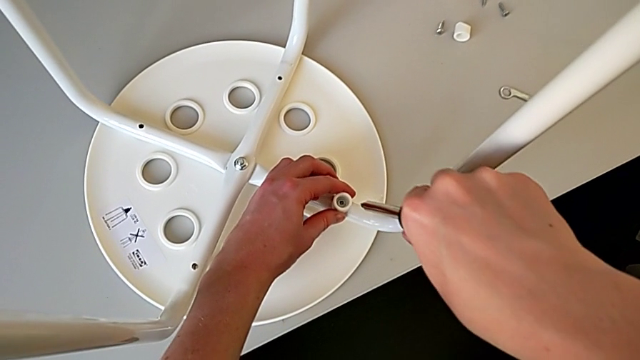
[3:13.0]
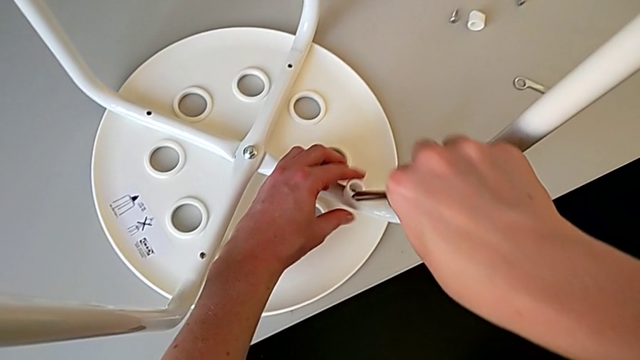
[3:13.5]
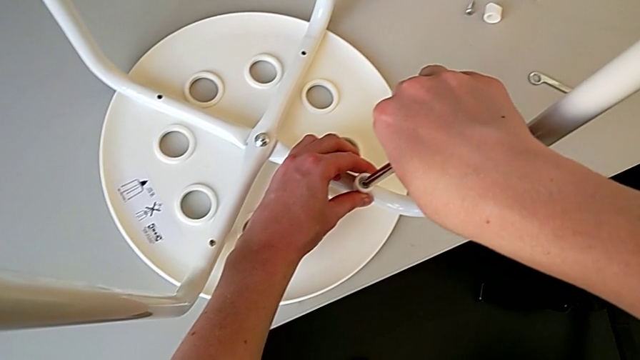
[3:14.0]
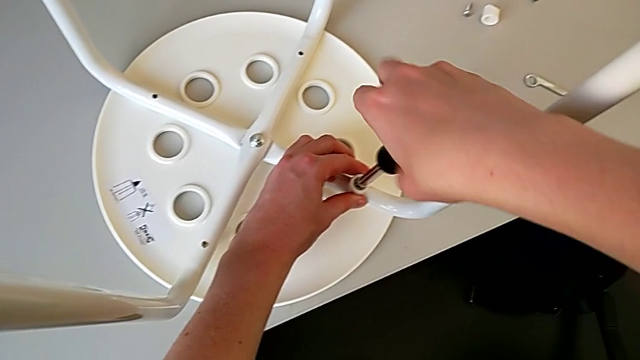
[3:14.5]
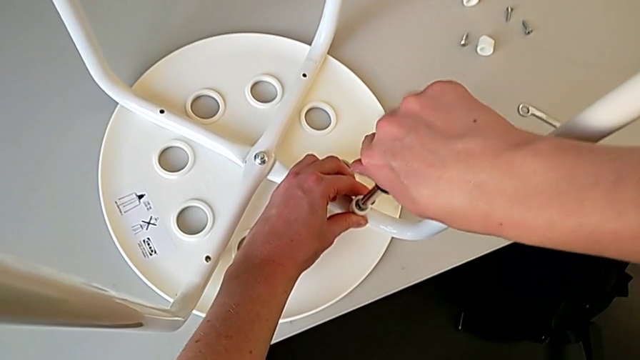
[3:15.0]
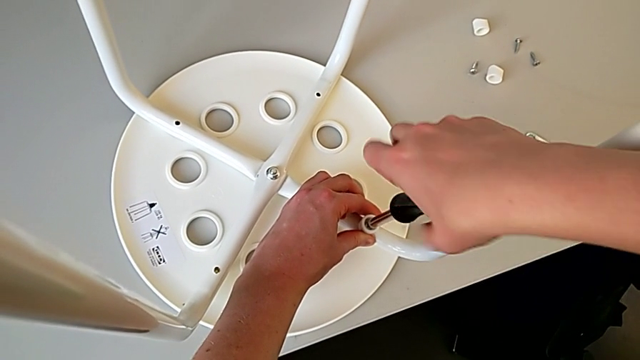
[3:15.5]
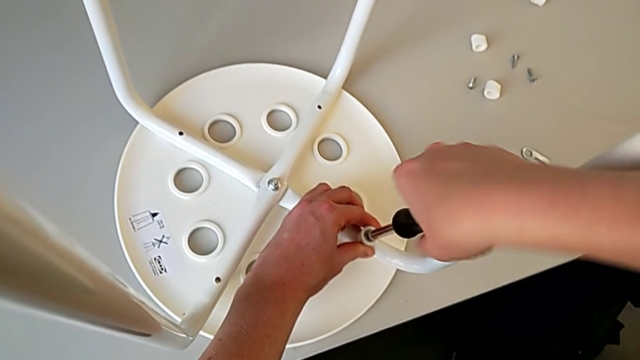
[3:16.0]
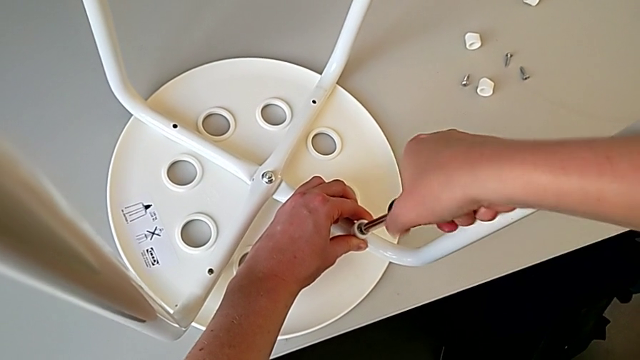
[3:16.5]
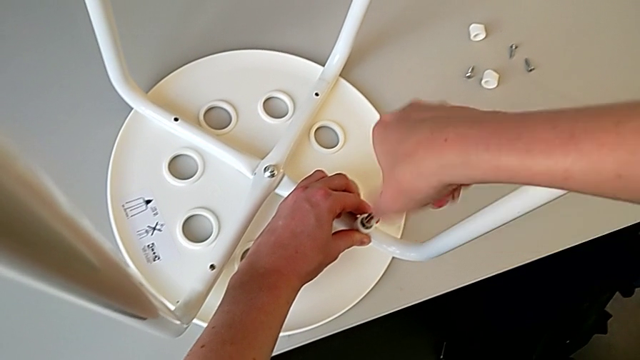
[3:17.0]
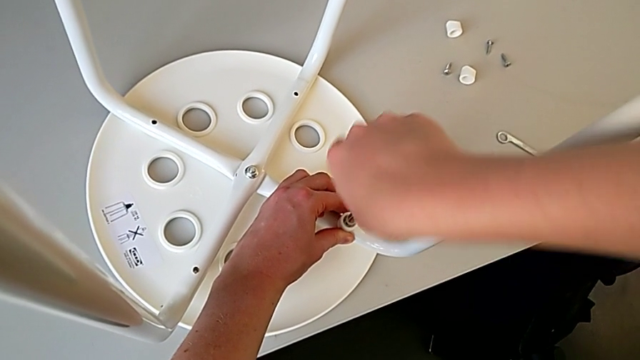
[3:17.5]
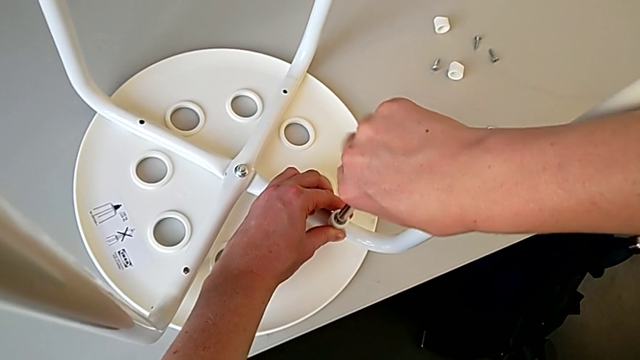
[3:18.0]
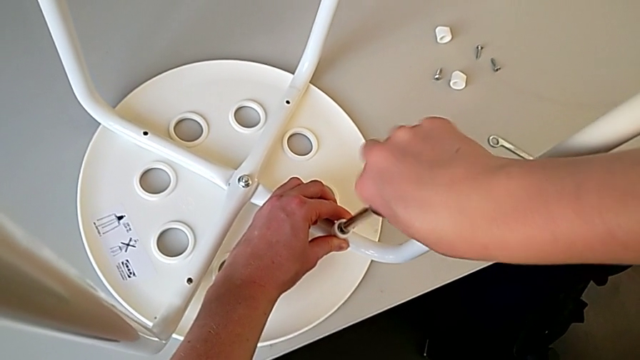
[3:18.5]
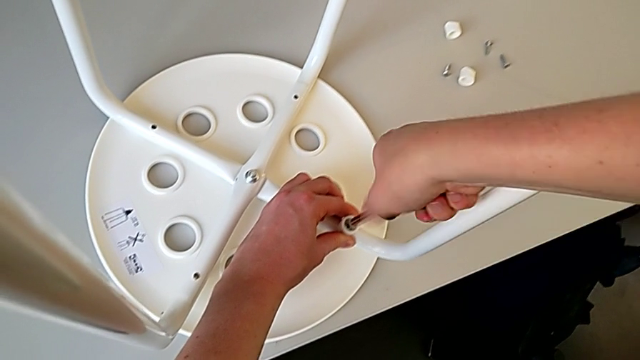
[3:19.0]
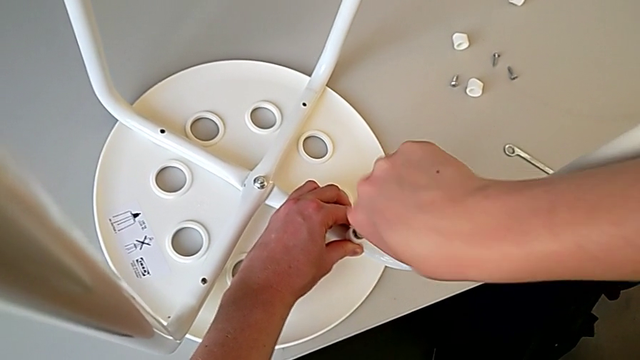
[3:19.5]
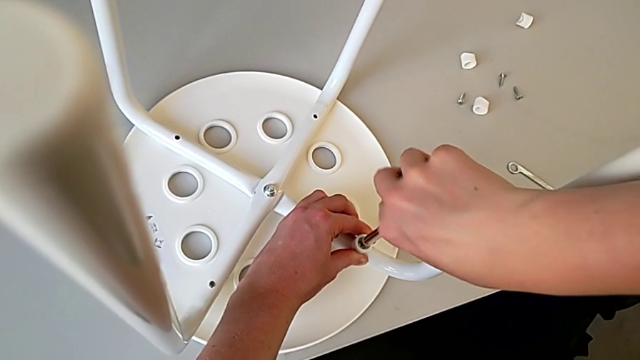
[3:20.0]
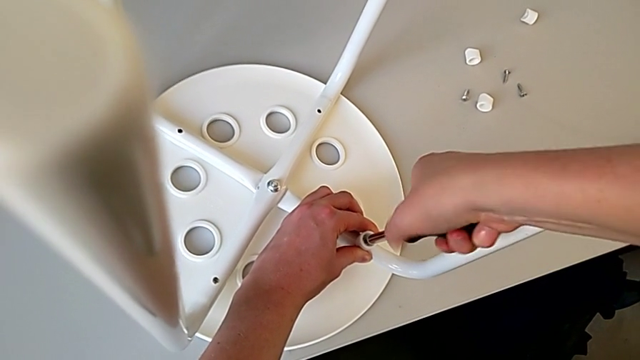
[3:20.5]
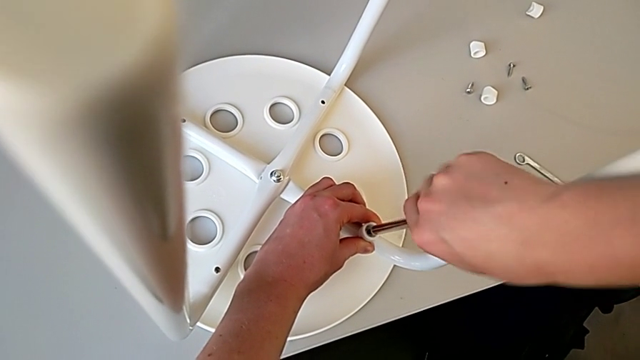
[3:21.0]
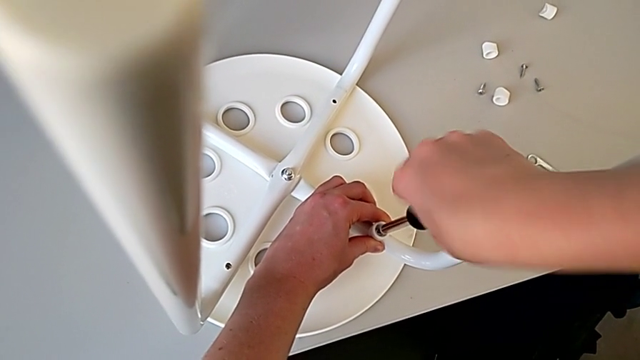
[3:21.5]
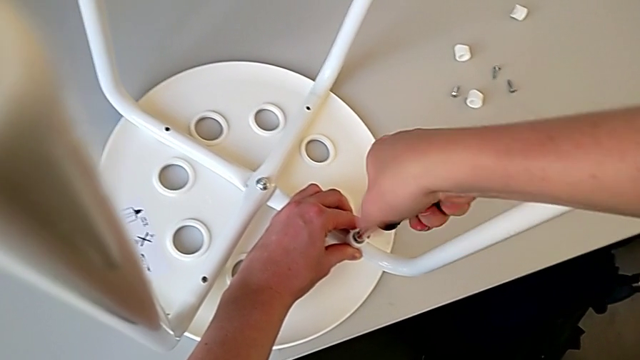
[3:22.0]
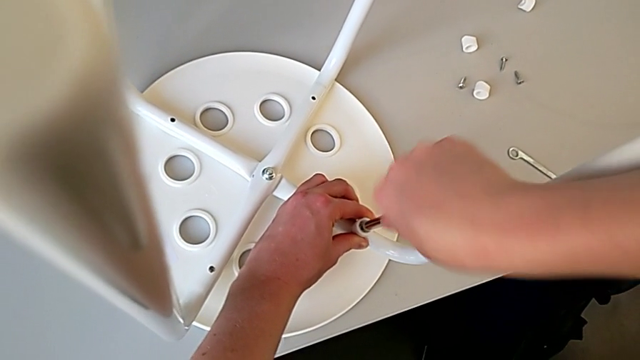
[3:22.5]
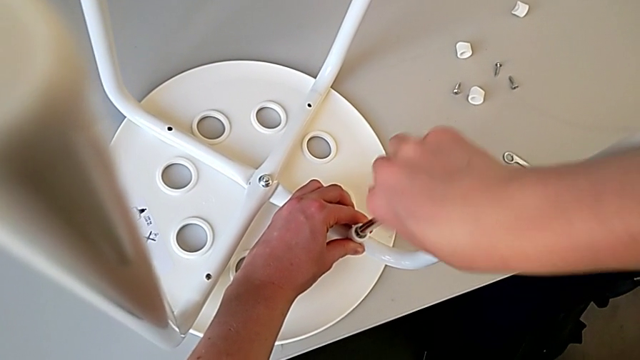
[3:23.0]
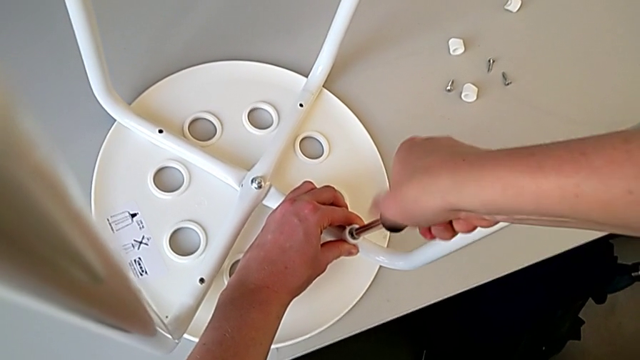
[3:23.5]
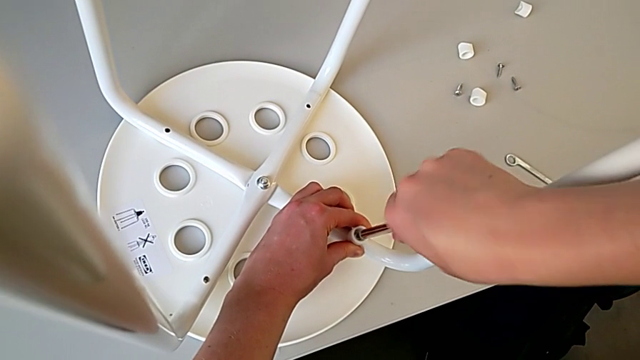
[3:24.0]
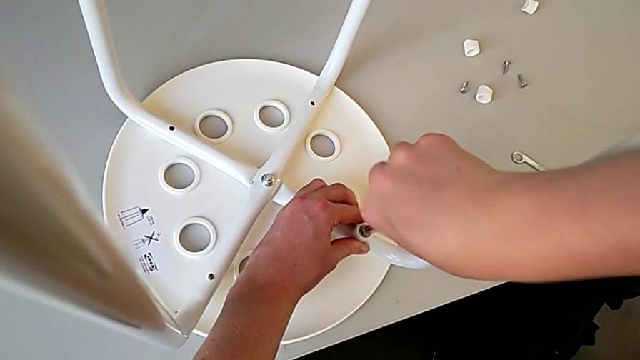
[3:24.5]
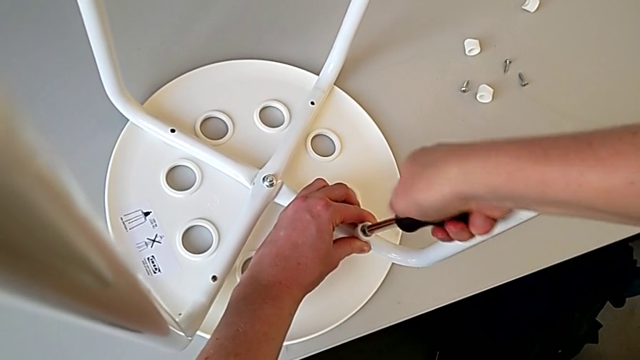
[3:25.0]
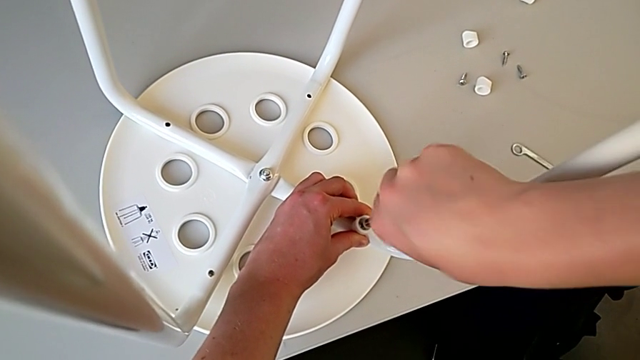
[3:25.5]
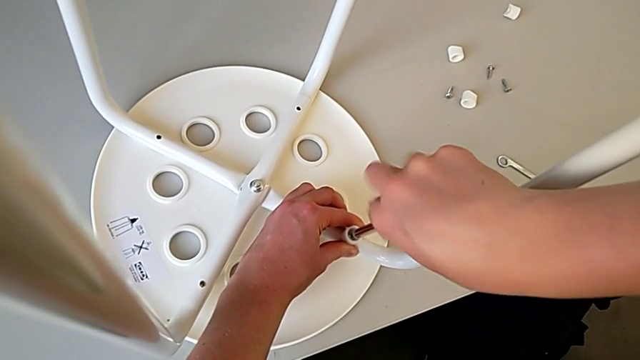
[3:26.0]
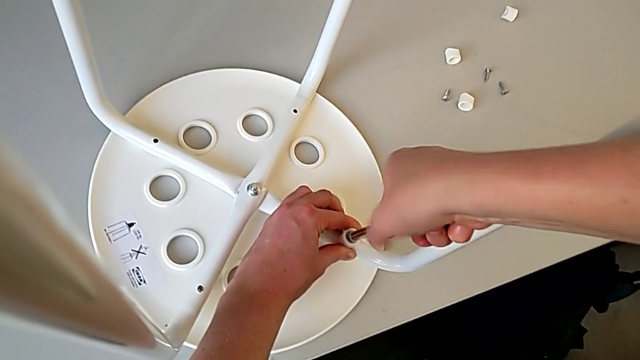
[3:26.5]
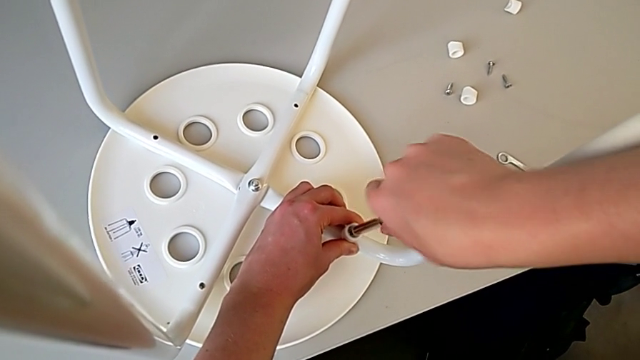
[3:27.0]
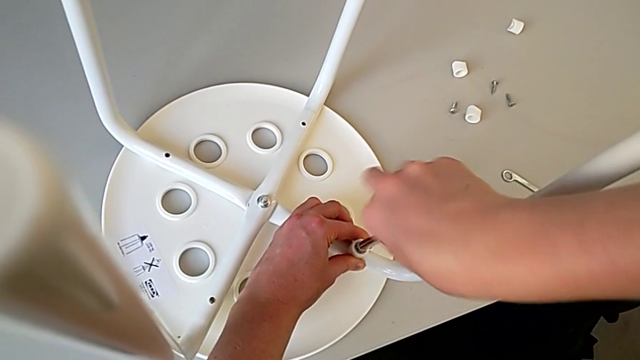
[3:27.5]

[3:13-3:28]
The camera wearer is using a screwdriver to screw the second screw. They keep screwing the screw.

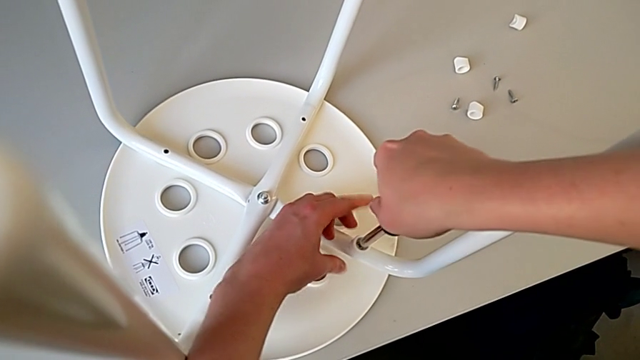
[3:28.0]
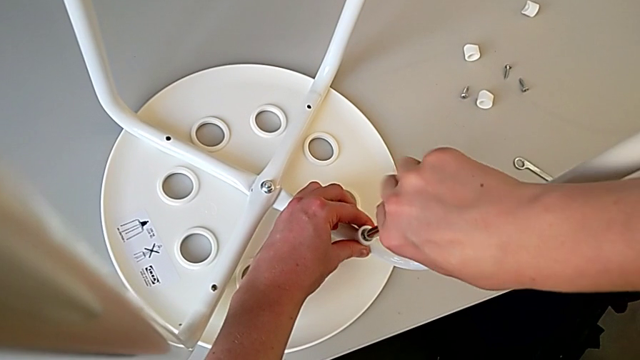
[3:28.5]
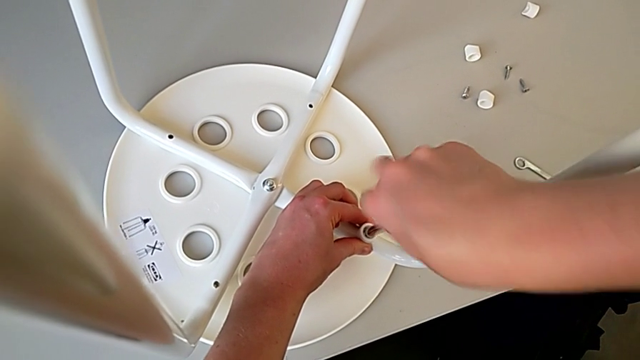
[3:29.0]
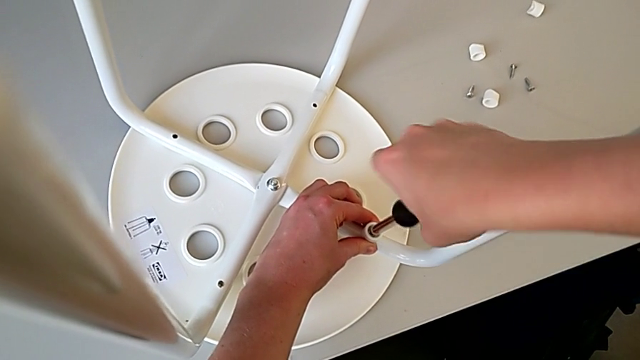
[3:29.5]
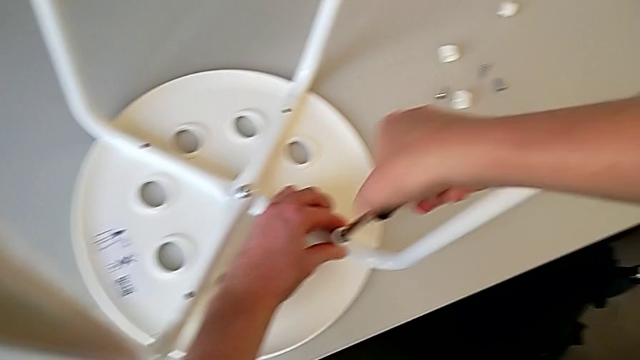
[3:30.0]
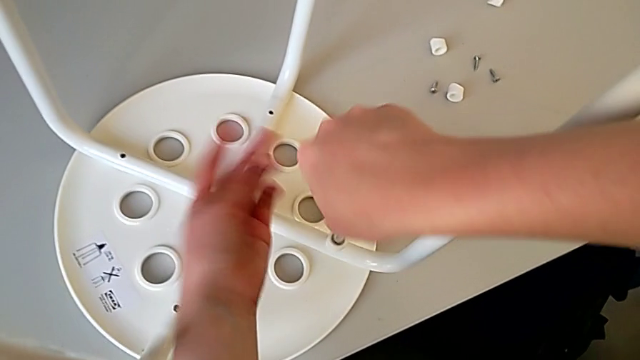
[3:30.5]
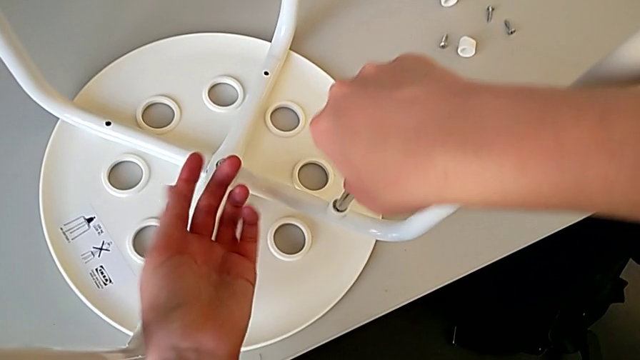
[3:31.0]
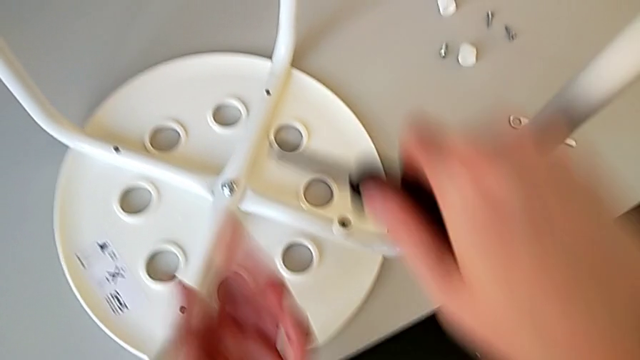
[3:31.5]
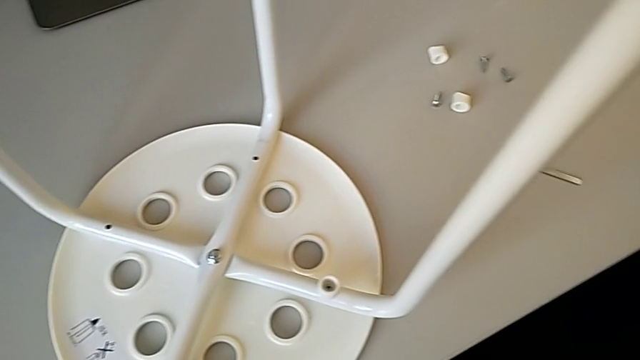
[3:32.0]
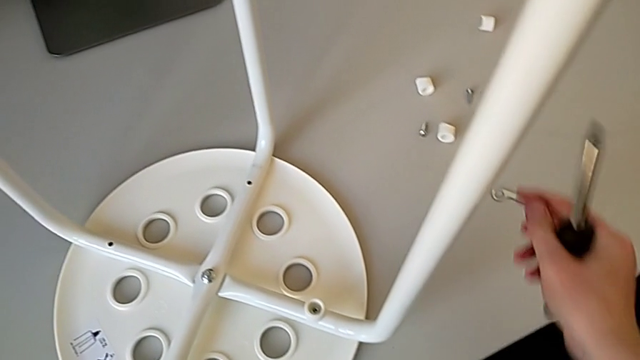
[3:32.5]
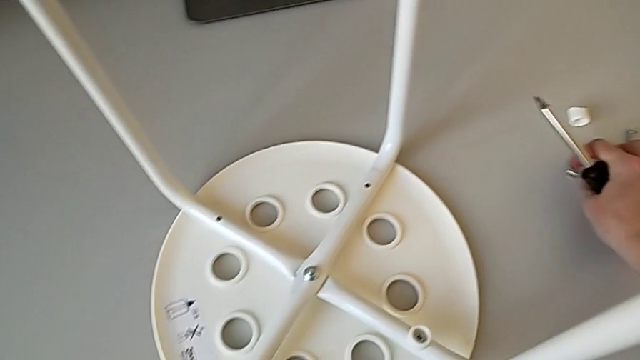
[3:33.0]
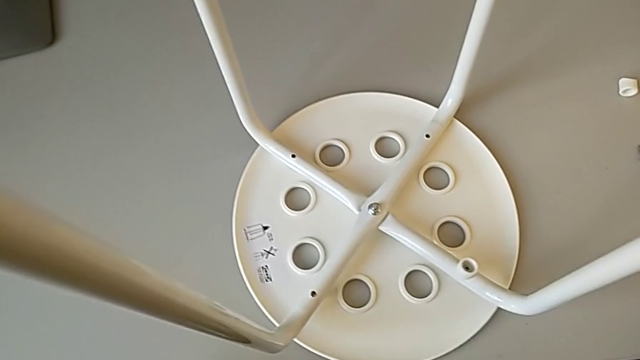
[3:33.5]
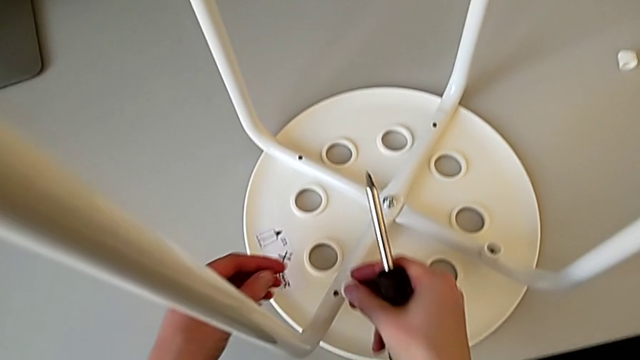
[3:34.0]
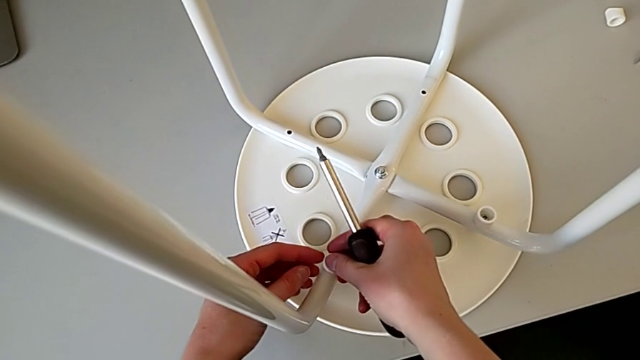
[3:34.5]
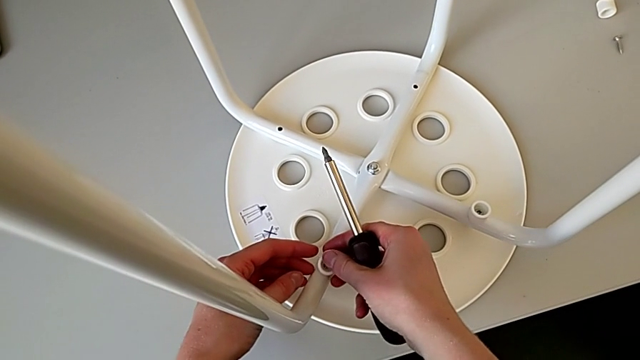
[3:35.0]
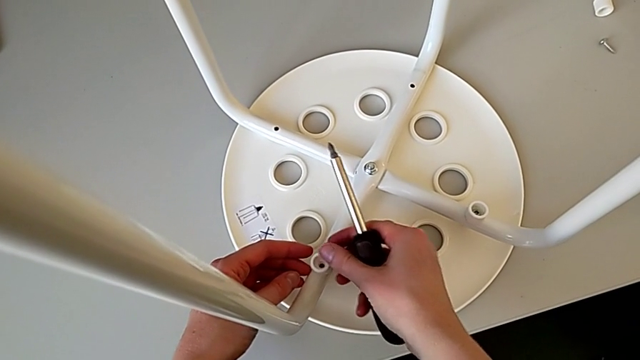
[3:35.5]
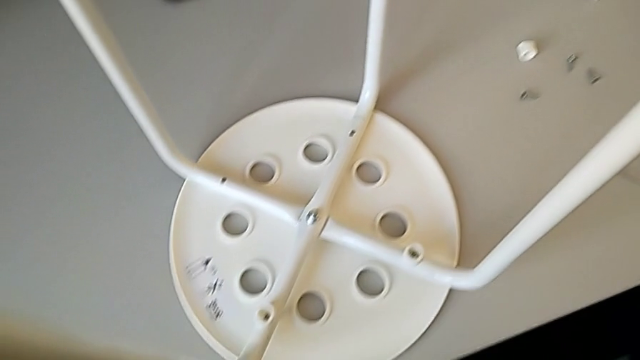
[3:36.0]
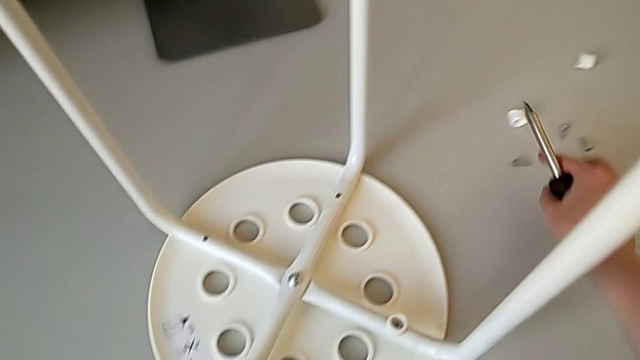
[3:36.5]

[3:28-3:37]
The camera wearer is using a screwdriver to screw the second screw. They screw the screw, withdraw the screwdriver, grab the washer, insert it and grab the screw.
